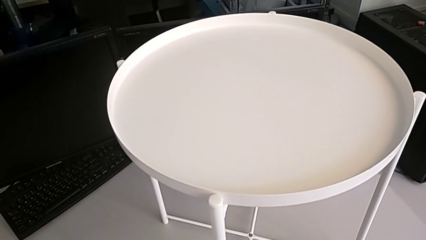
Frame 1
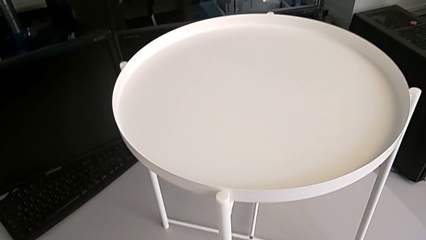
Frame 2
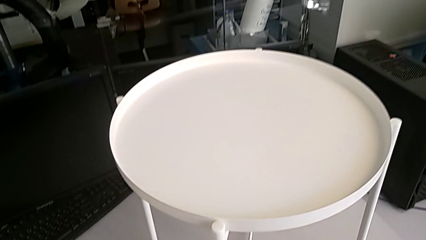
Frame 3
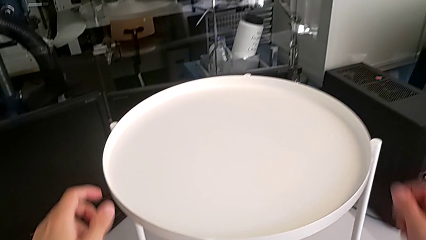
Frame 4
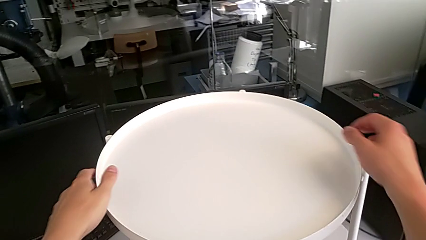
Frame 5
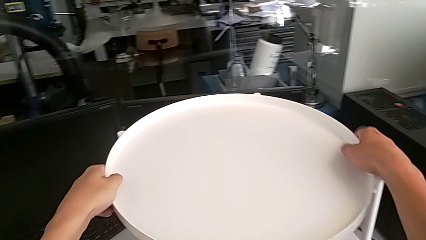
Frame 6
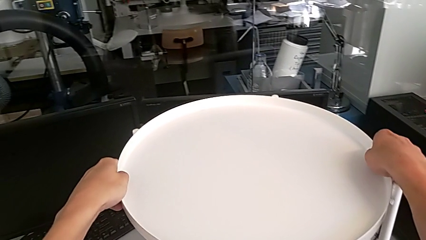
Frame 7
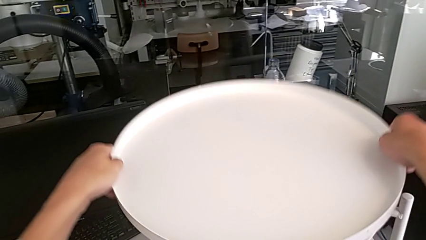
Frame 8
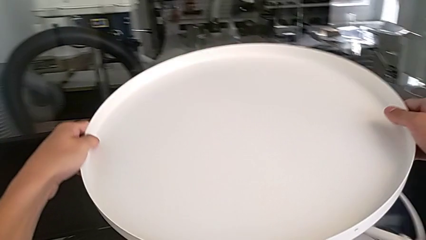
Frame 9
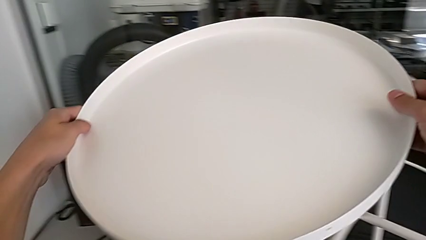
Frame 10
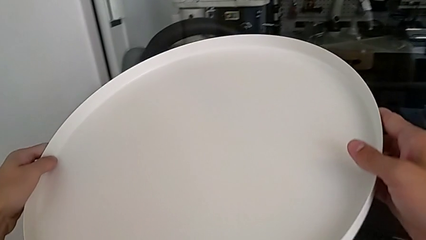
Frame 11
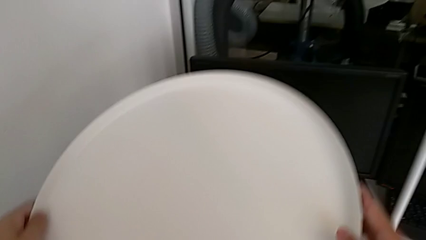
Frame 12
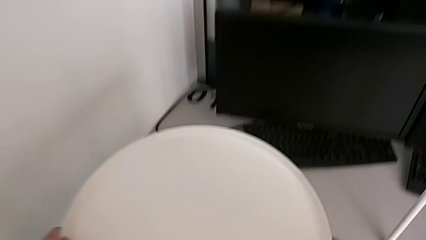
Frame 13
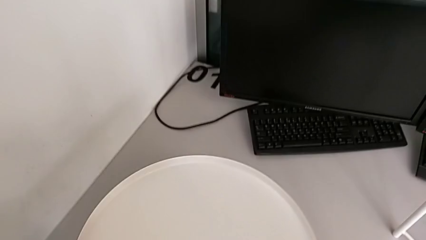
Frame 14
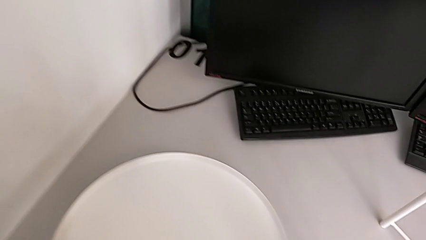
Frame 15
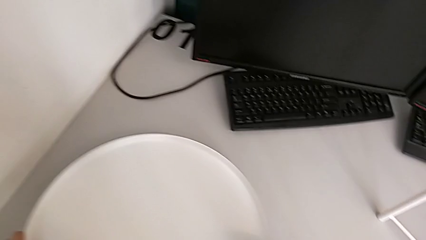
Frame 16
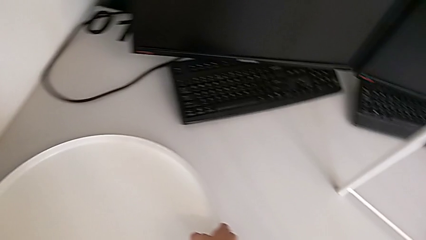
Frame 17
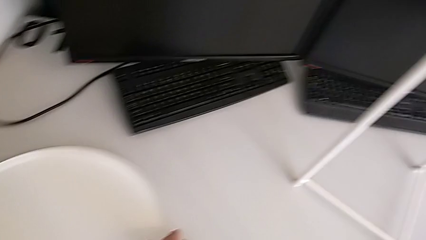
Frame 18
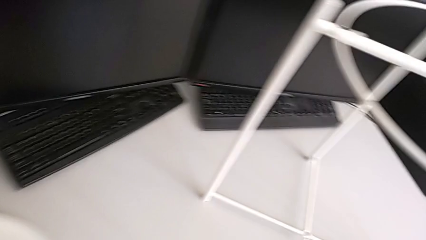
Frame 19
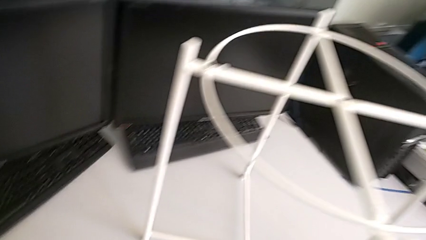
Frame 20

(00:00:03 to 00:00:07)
The camera wearer removes the tray of the table. They disassemble the tray and place it.

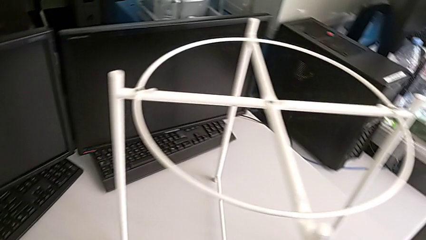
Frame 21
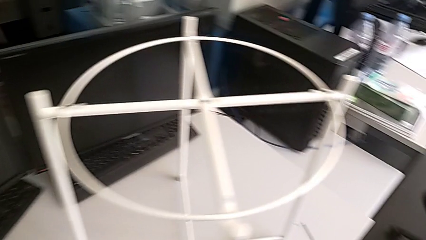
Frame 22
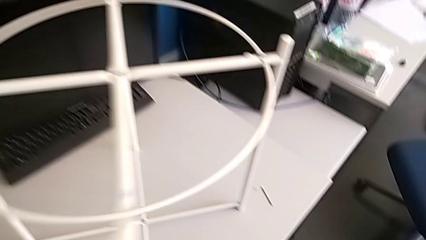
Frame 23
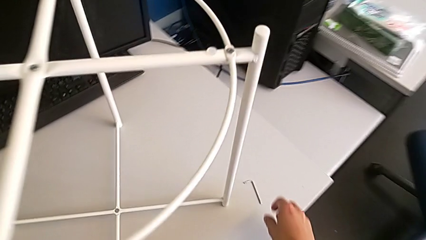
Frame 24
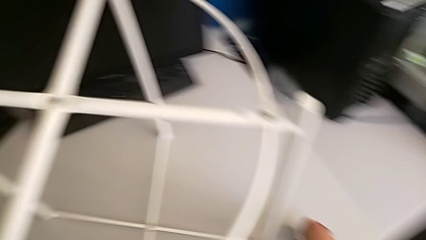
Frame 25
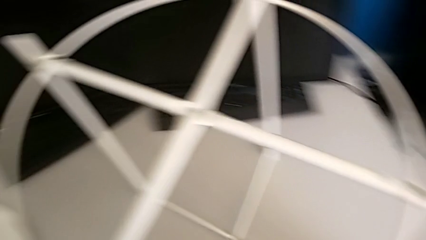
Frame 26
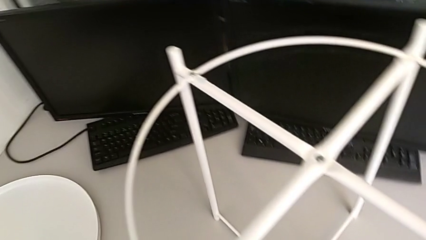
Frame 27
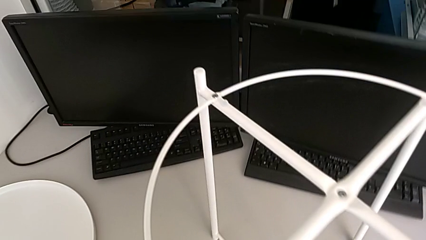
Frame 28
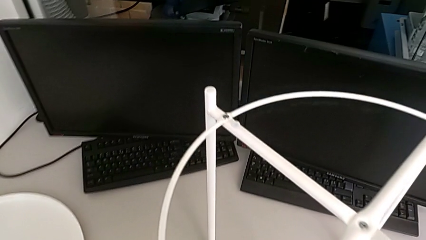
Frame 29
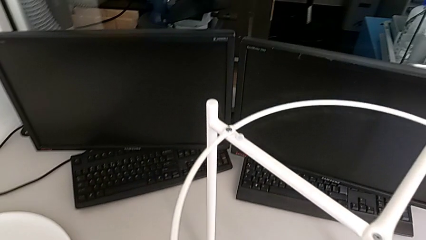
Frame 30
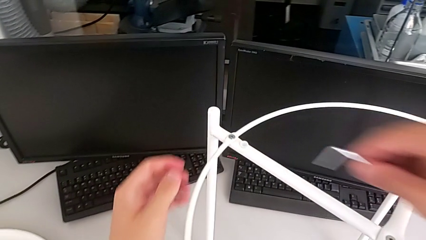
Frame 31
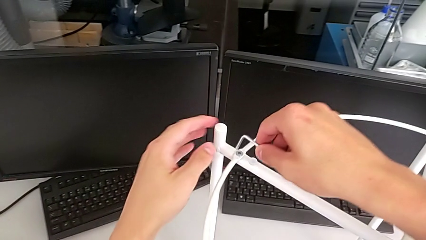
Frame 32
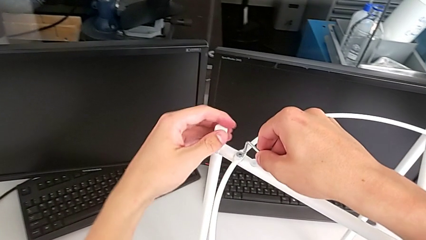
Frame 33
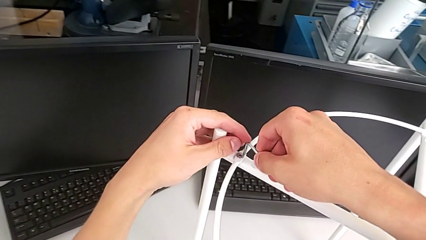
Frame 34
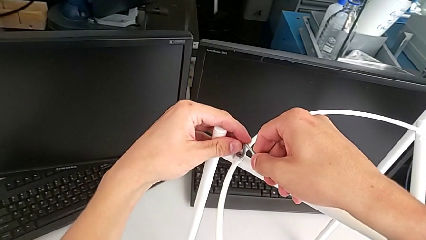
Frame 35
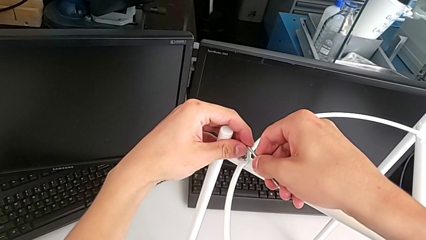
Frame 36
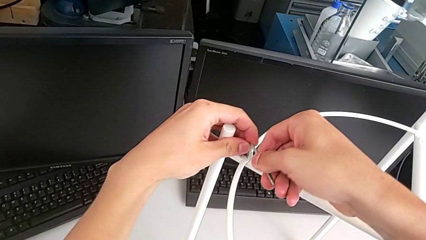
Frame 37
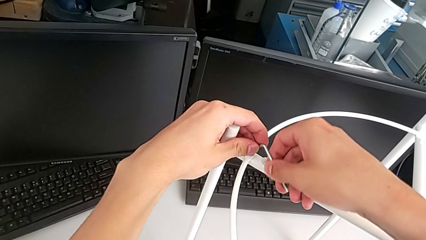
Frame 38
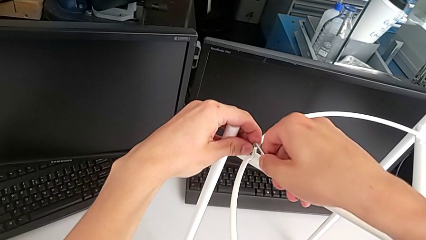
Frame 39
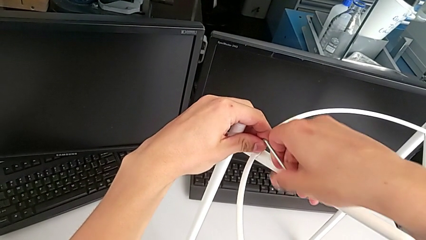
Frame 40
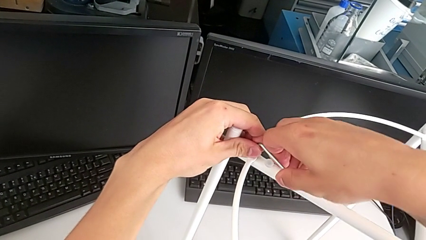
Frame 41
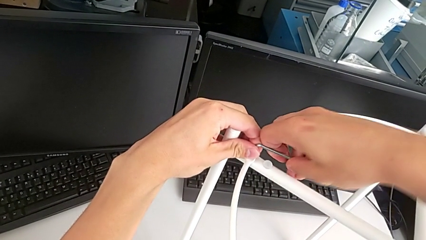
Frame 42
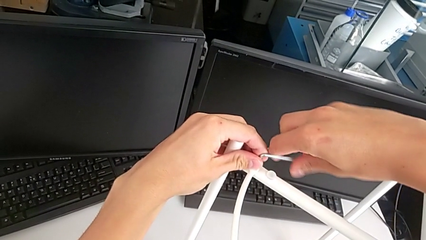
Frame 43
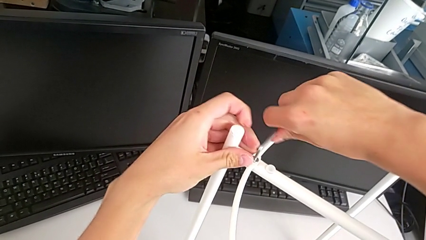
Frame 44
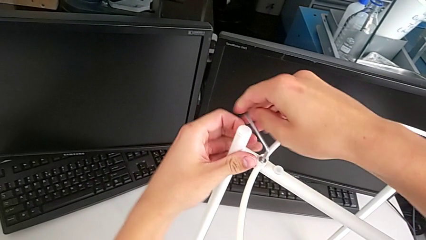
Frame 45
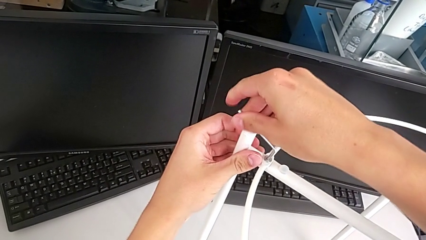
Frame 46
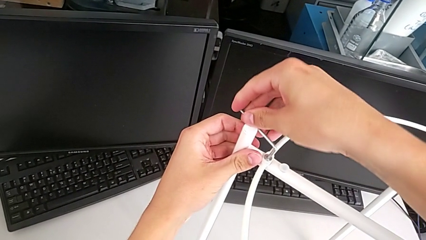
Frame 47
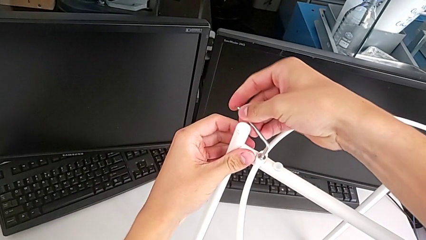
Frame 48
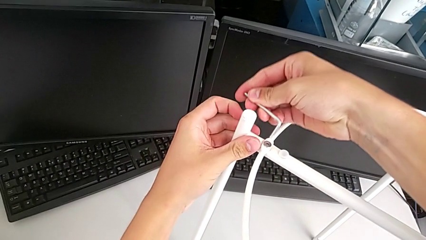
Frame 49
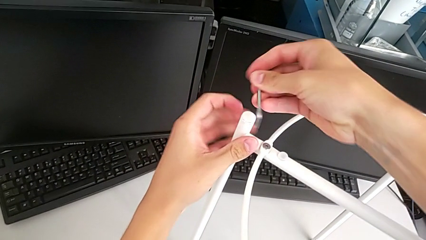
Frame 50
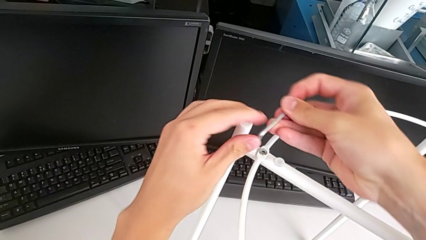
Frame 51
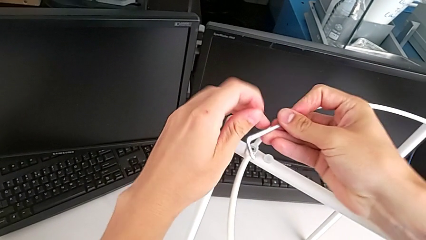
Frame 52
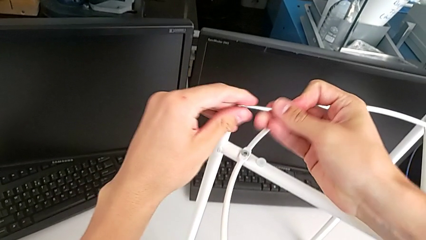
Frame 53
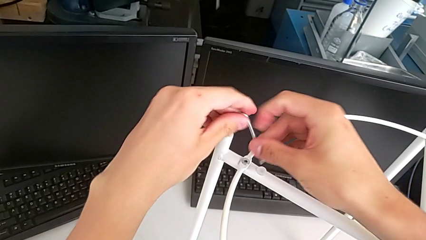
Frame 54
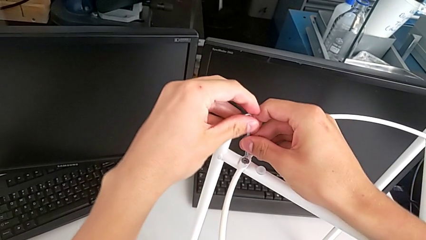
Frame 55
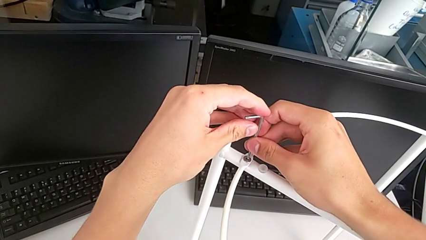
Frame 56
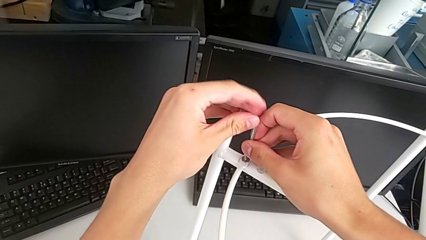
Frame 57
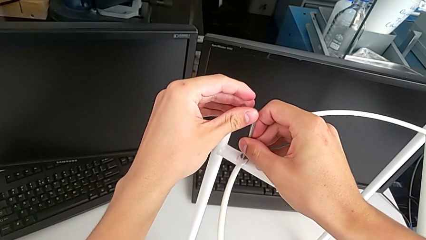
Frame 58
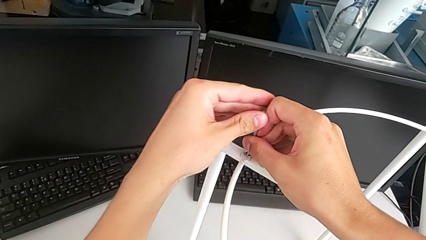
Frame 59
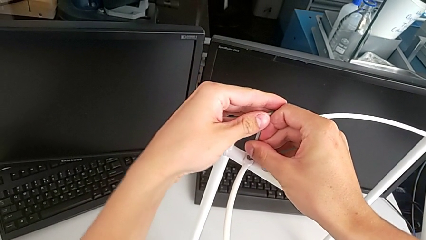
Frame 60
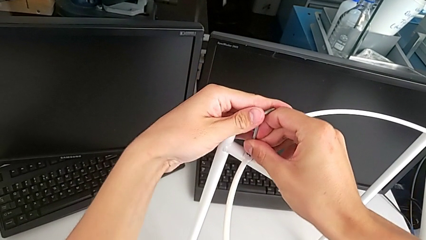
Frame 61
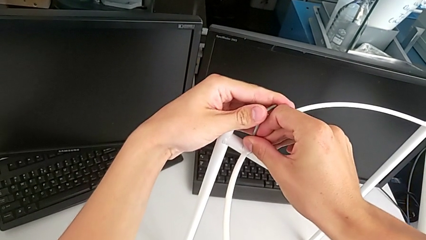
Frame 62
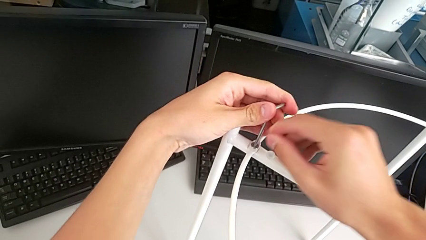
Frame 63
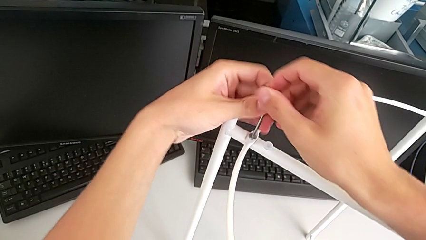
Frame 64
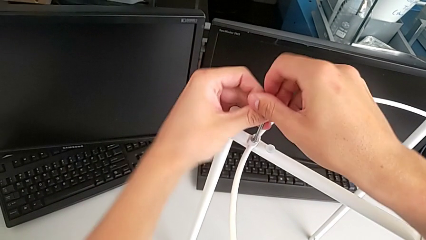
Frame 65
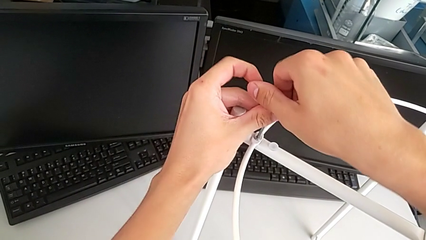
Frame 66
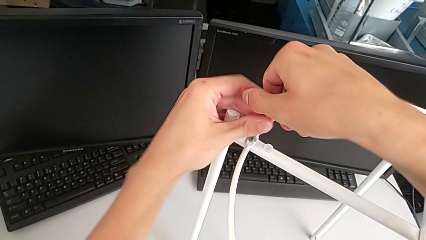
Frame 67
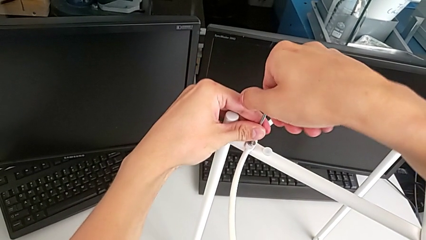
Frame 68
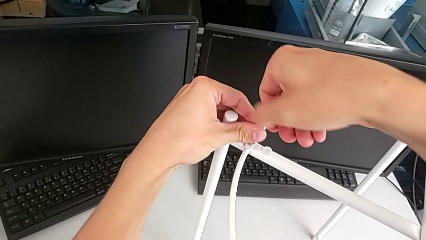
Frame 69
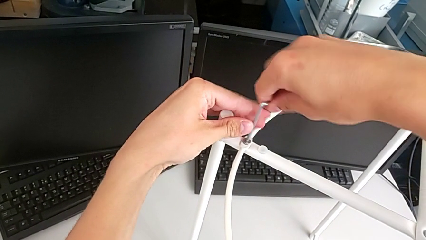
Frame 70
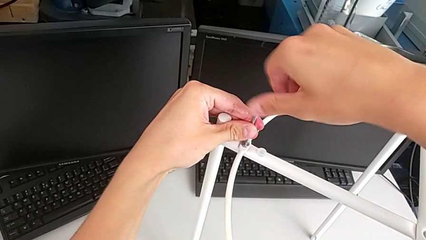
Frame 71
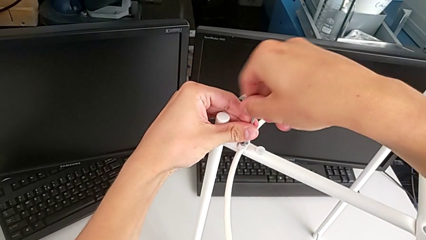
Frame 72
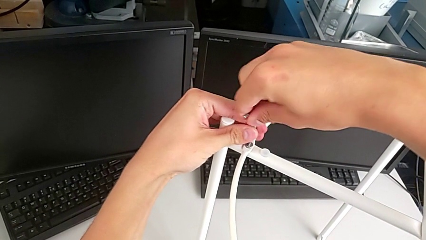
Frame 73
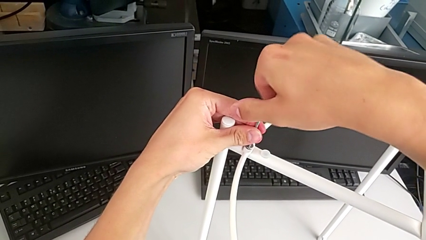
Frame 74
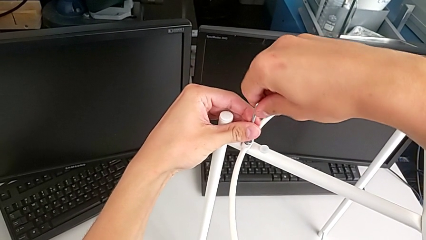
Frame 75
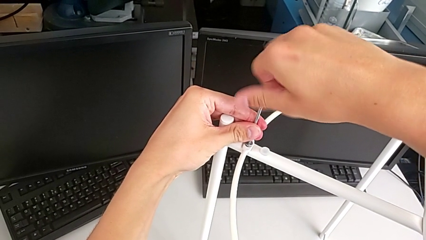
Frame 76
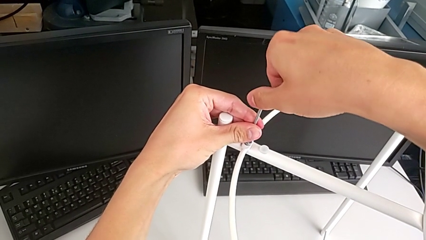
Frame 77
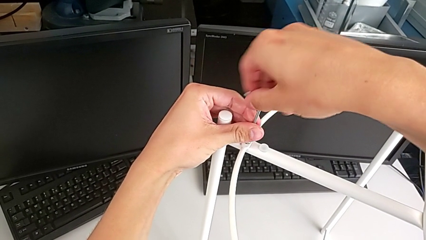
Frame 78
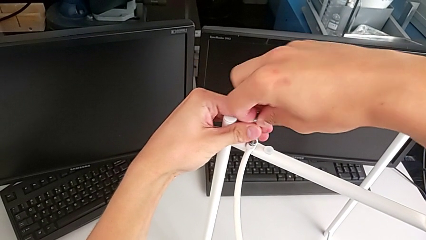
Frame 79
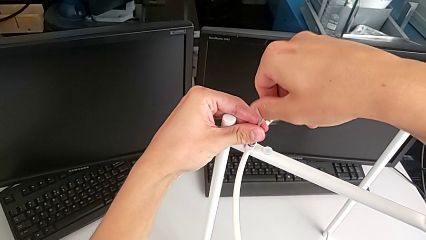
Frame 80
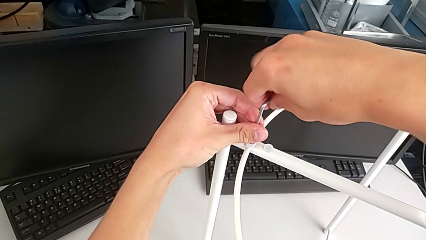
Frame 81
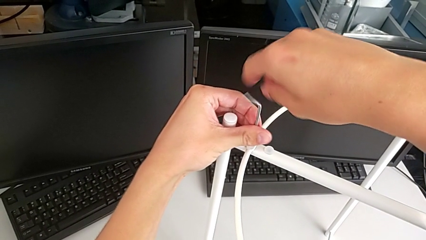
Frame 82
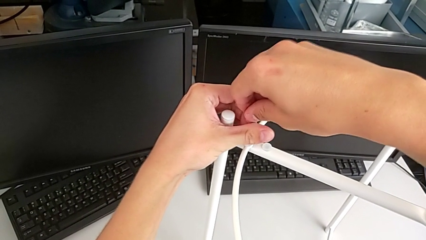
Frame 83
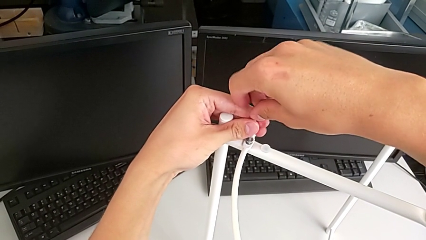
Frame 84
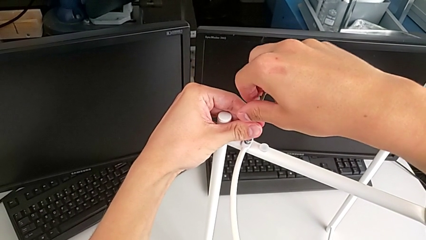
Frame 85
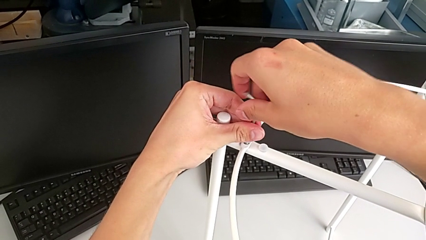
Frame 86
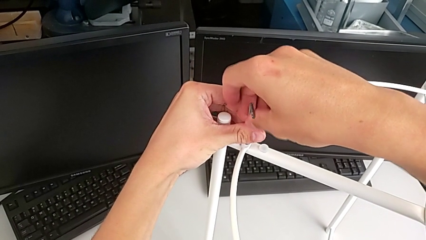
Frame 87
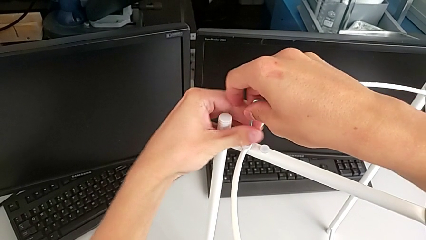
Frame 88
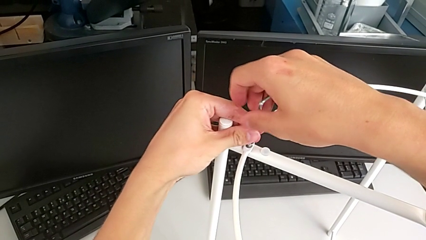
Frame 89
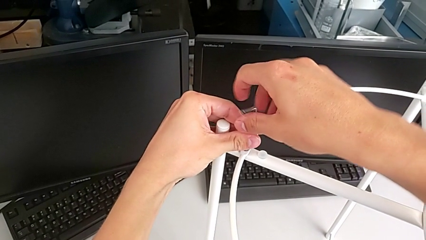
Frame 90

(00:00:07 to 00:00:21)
The camera wearer is disassembling the circle from the table. They approach the Allen wrench, grab it, insert it, unscrew the hex socket head, withdraw the Allen wrench, rotate it, insert it and unscrew the hex socket head.
